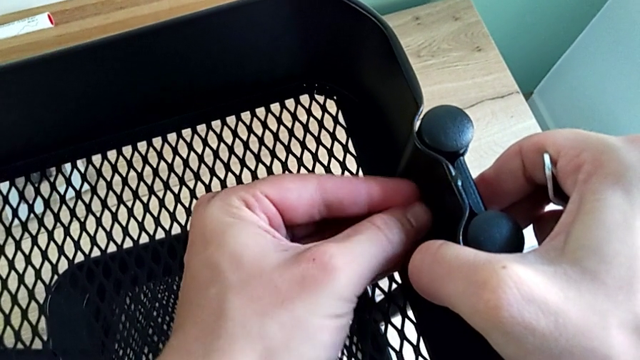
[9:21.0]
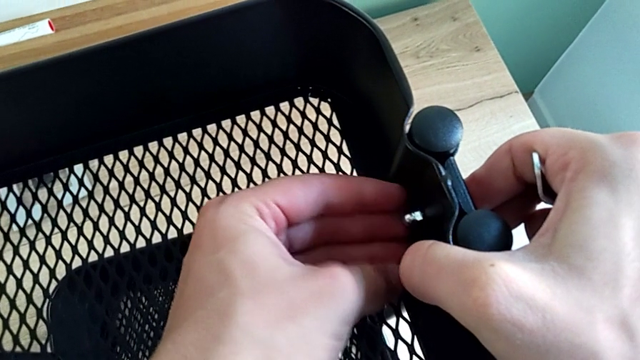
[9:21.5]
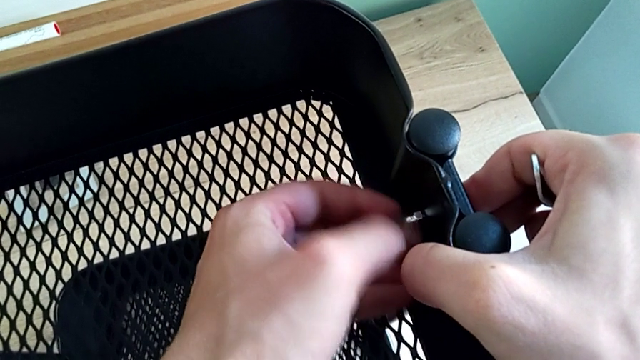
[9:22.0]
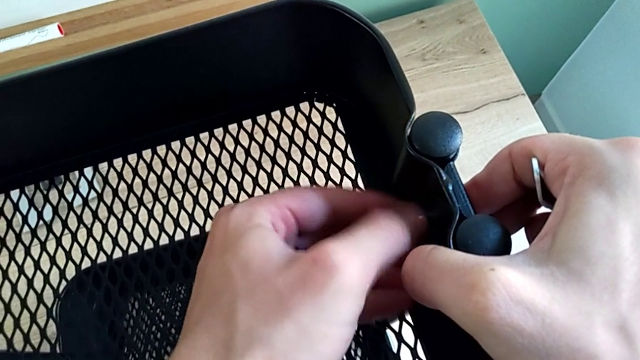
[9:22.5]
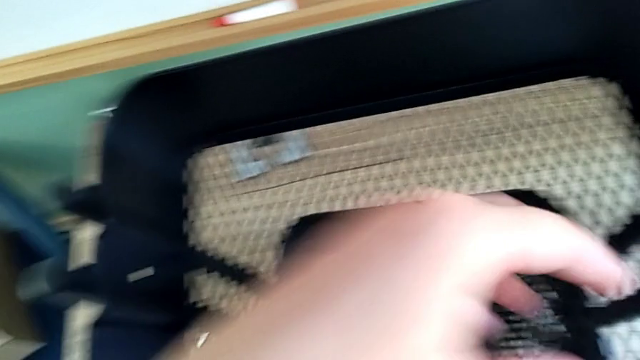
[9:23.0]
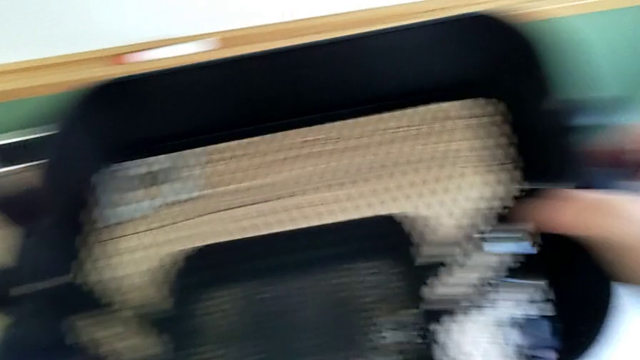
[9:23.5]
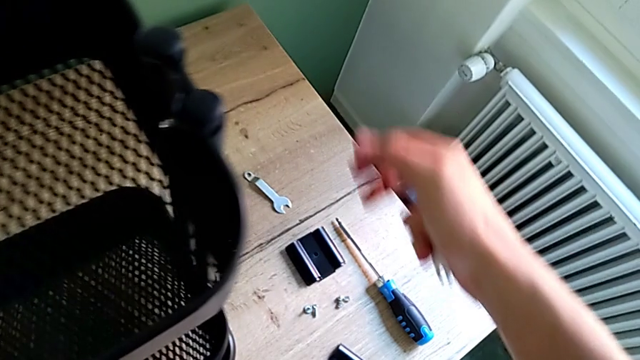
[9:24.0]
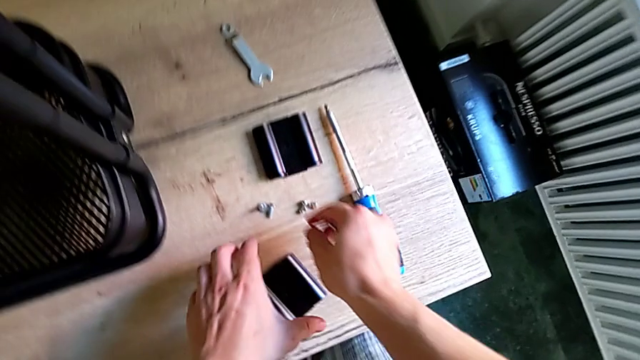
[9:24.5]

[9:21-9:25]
The camera wearer is sliding the top tray. They screw the screw.

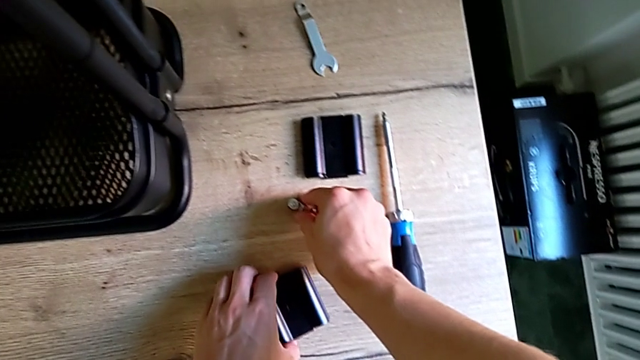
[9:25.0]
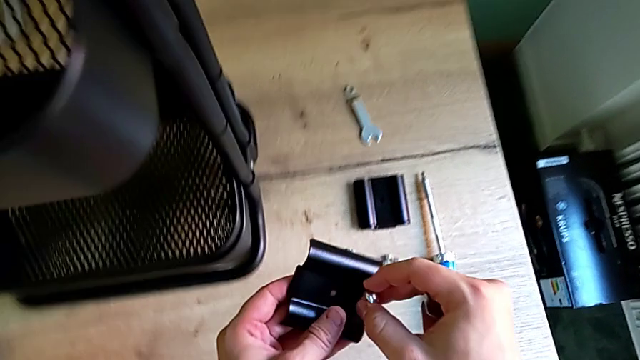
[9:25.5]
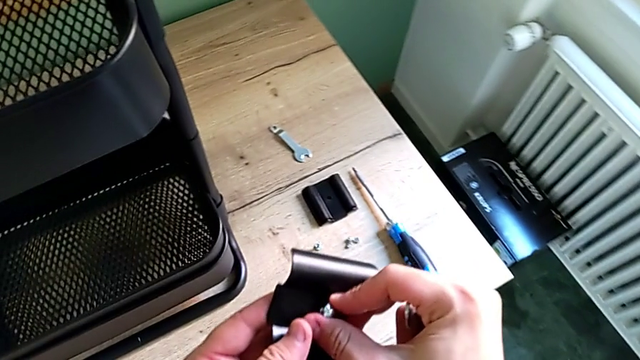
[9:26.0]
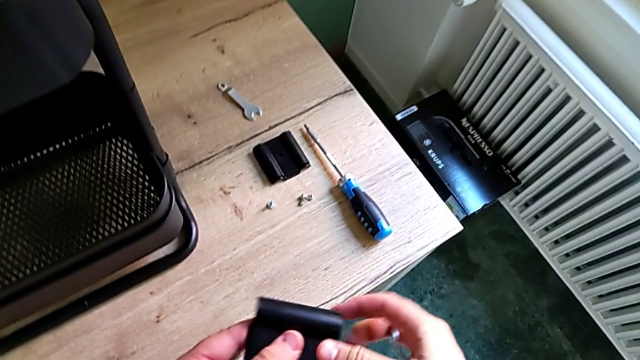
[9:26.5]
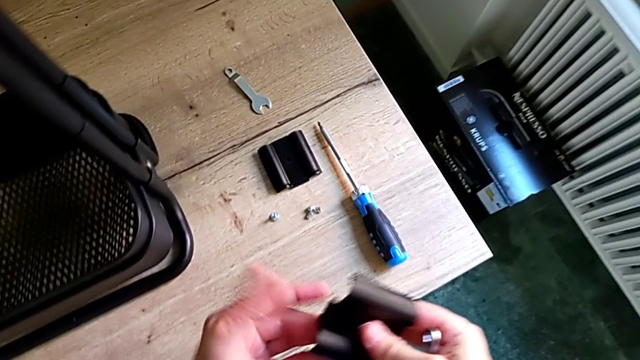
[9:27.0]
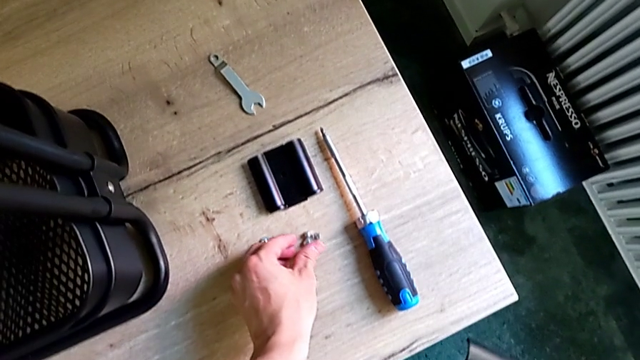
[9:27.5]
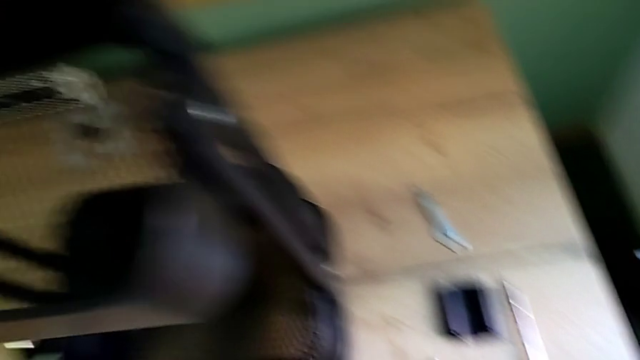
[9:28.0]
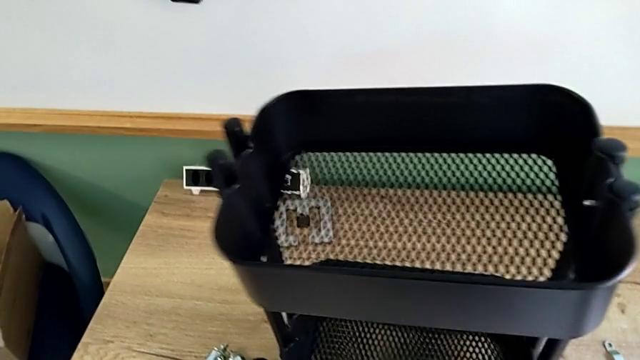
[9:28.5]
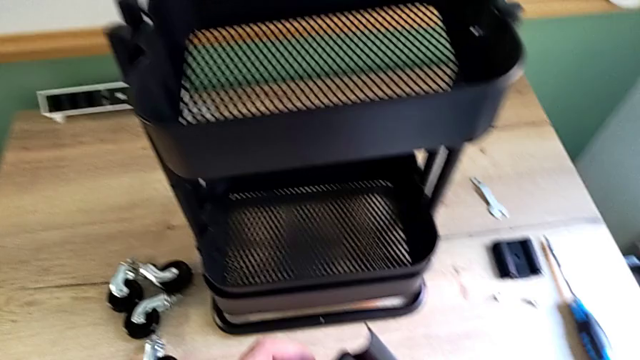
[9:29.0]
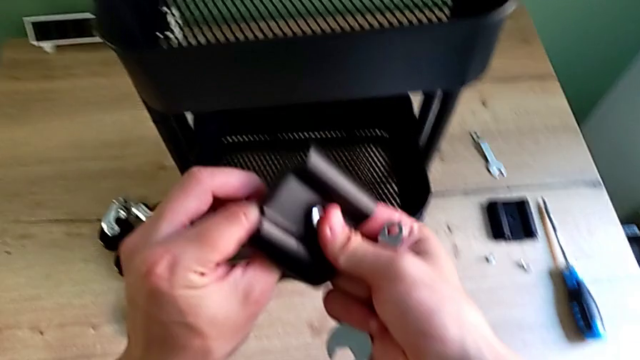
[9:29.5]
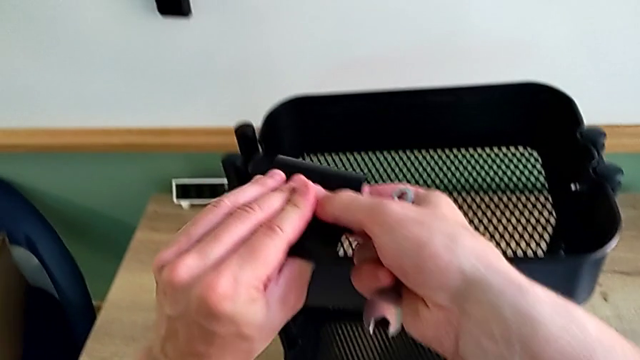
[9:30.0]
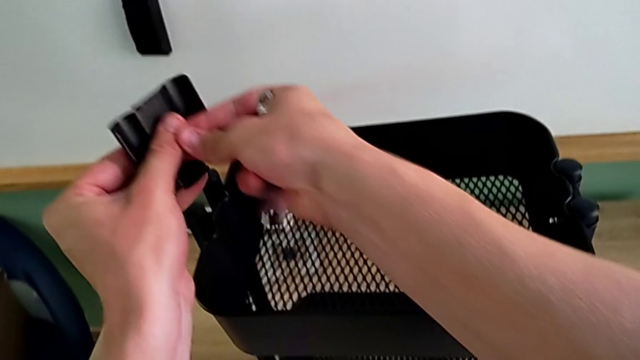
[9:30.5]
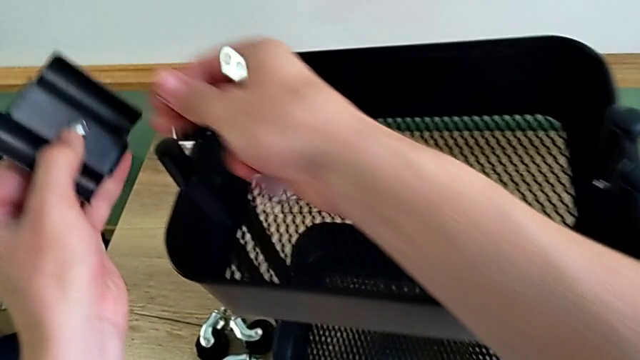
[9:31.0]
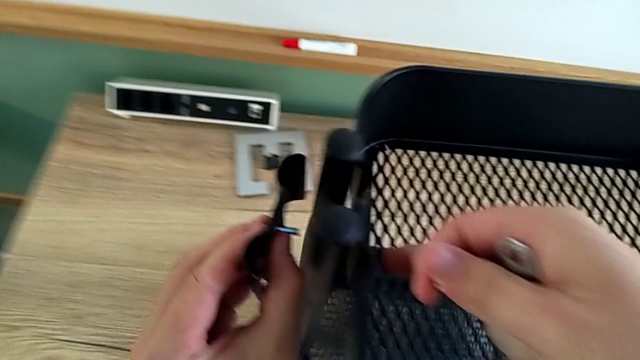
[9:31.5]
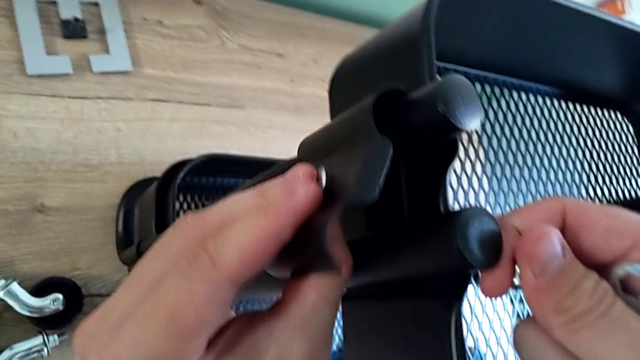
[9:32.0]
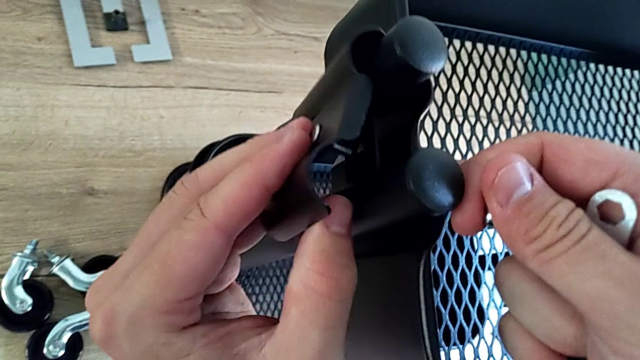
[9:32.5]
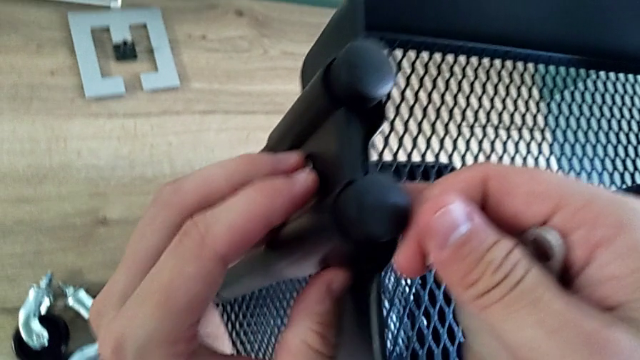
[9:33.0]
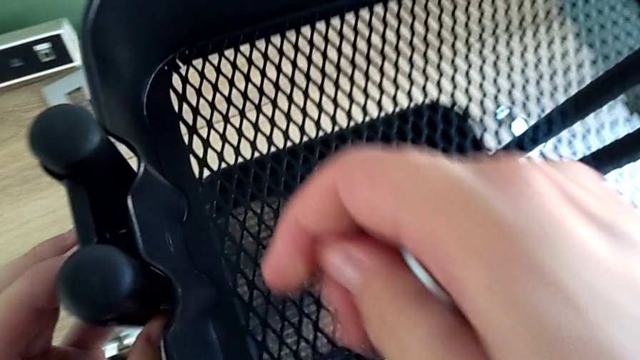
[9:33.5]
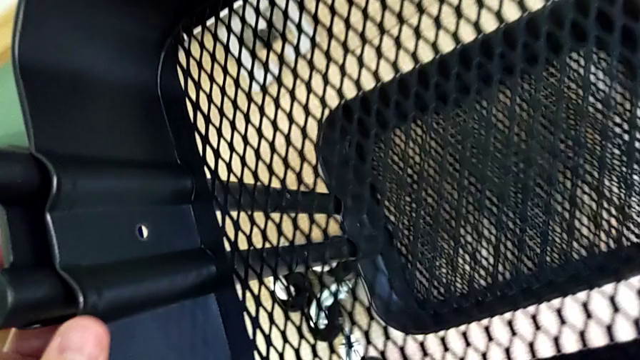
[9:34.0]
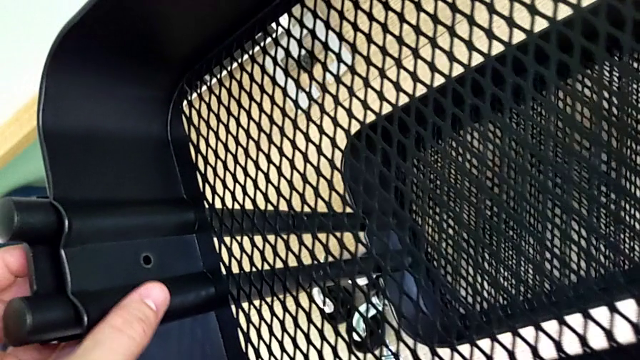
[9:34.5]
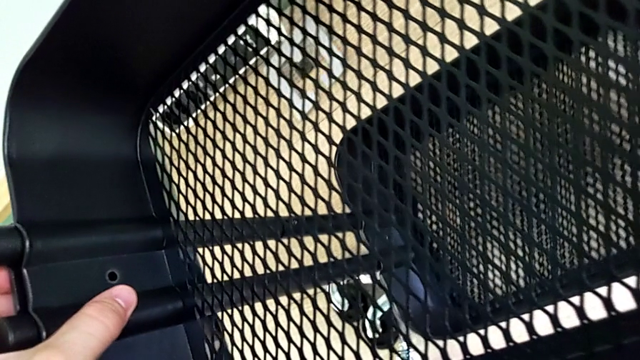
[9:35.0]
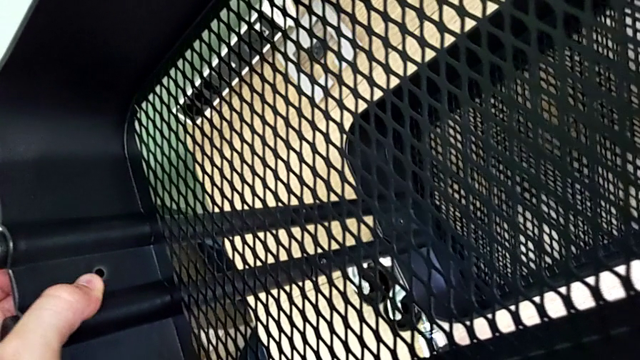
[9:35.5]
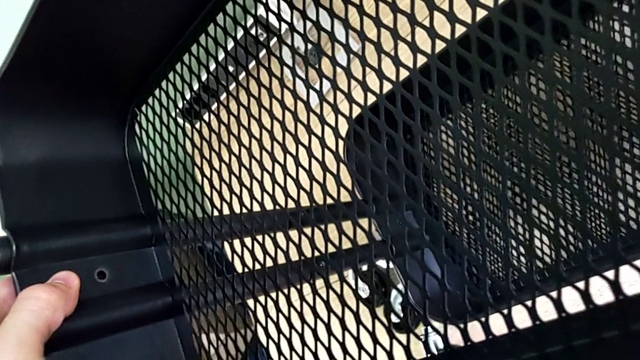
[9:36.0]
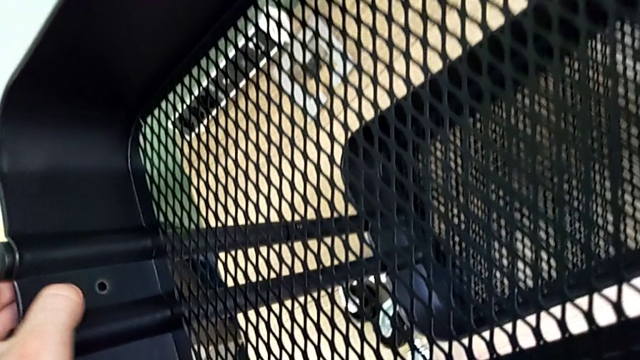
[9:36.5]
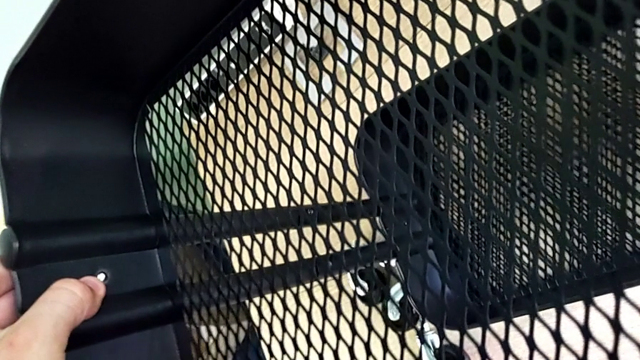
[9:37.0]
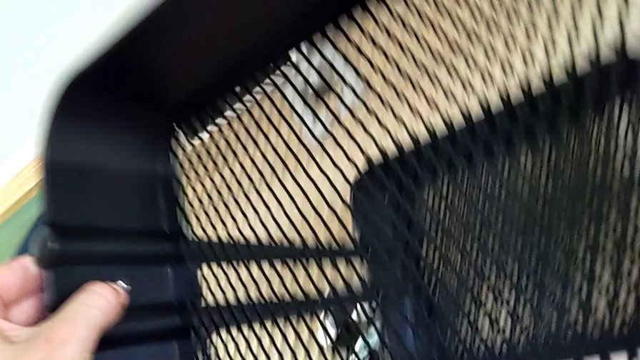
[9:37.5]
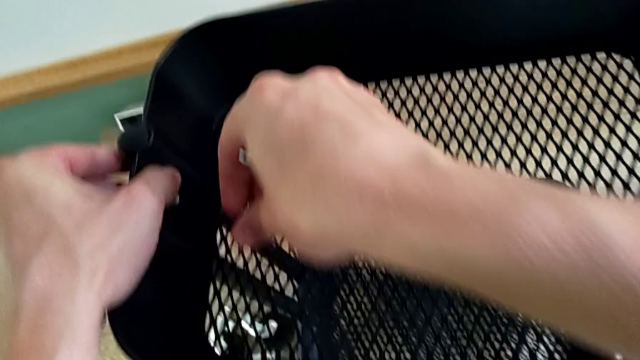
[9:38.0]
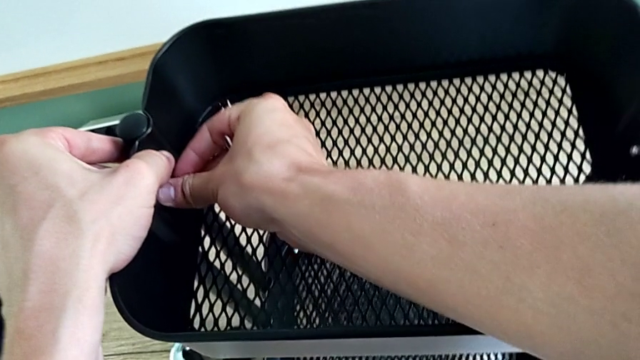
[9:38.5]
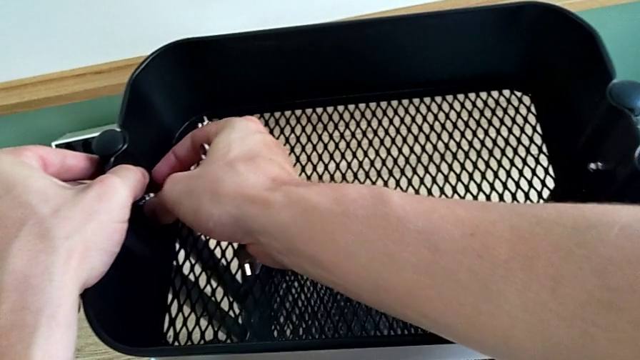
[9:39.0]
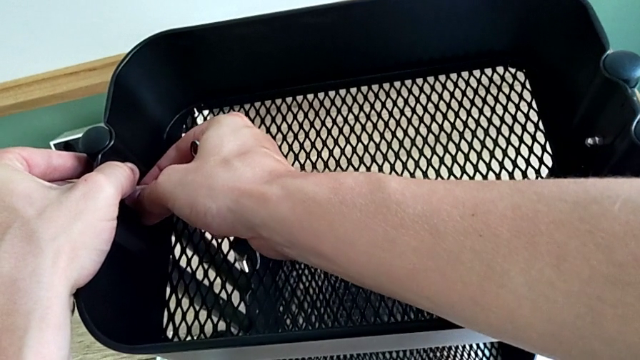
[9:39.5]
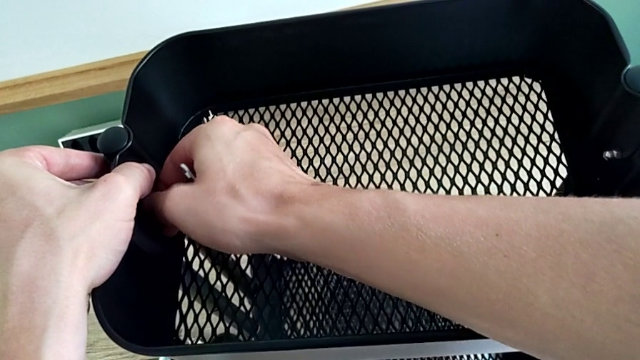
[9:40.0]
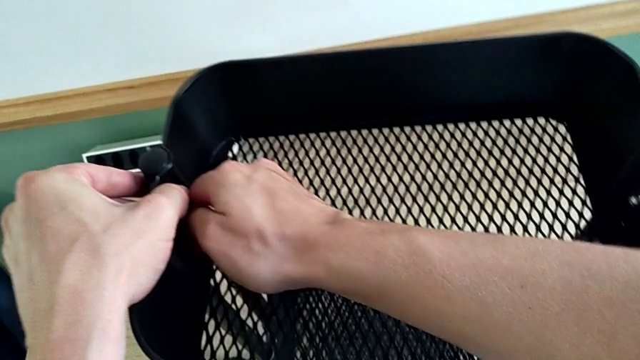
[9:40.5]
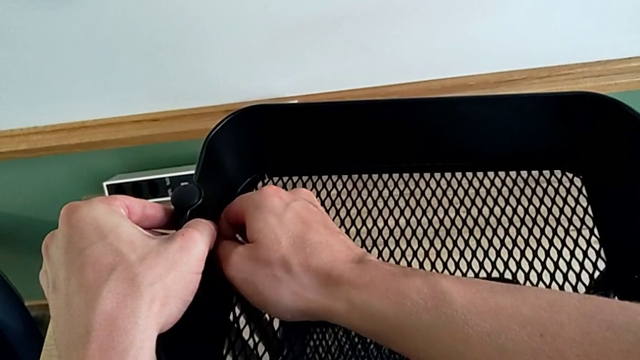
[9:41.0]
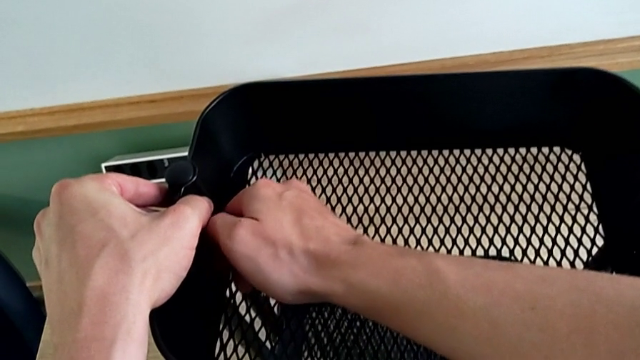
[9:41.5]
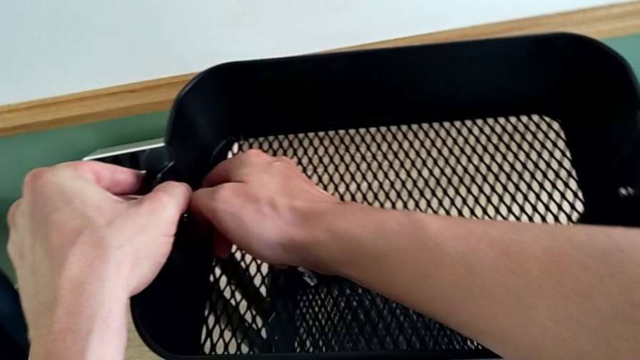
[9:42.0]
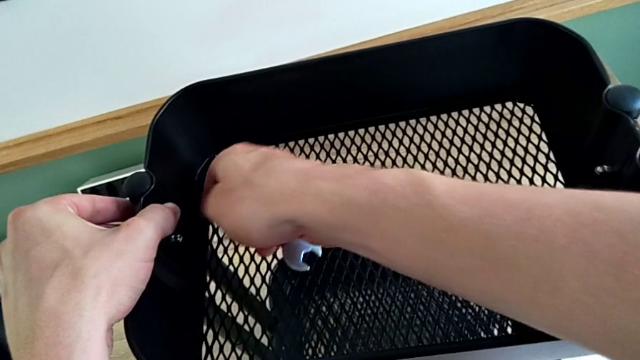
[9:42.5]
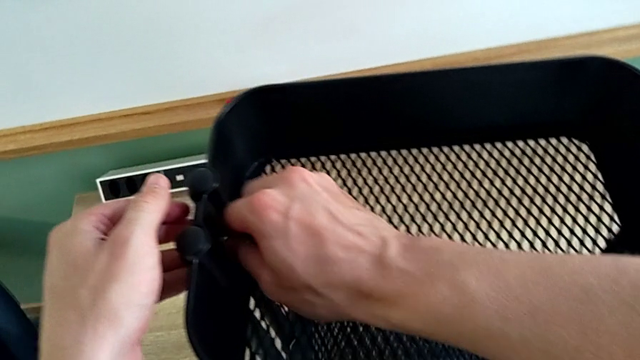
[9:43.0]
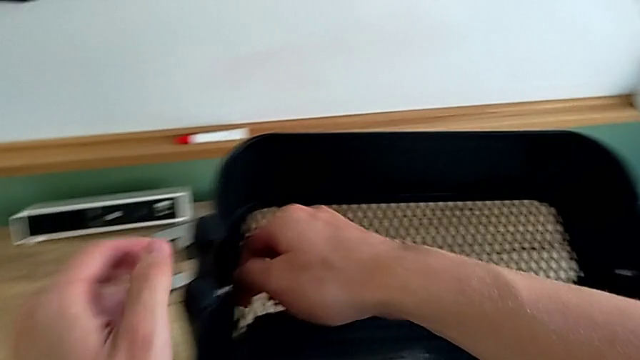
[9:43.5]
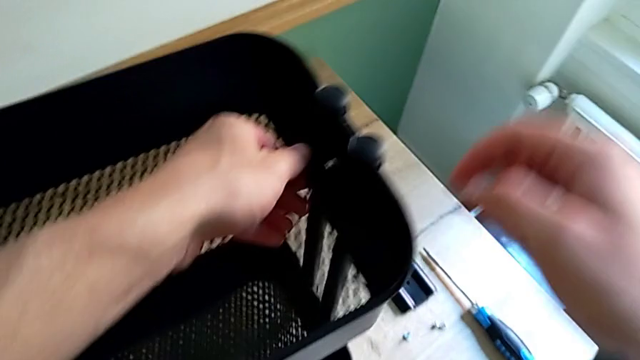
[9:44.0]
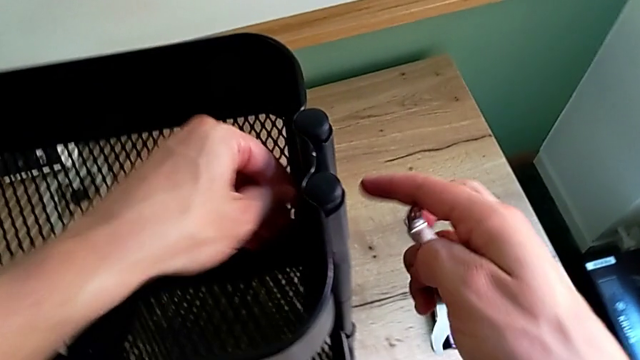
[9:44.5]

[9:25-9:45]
The camera wearer is screwing the top bracket on. They grab the screw, insert the bracket and screw the screw.
